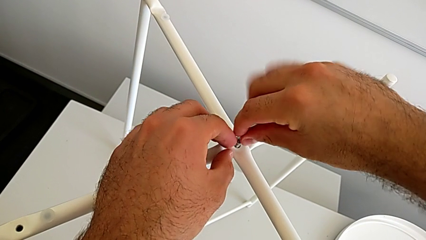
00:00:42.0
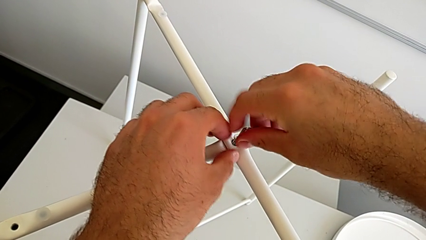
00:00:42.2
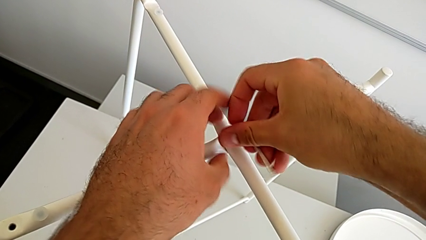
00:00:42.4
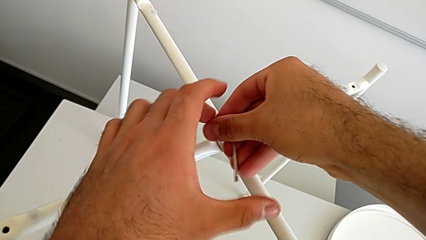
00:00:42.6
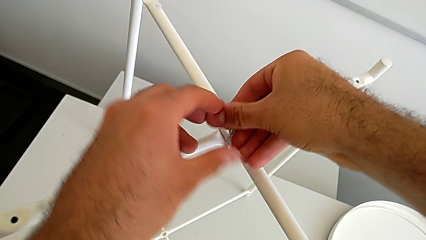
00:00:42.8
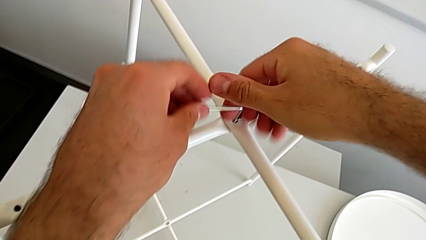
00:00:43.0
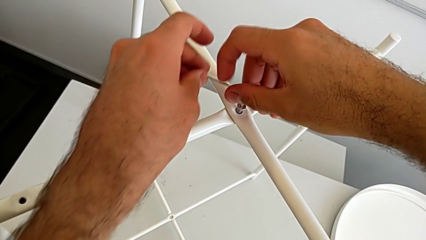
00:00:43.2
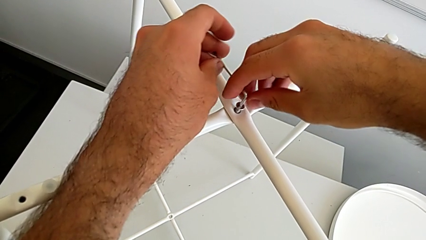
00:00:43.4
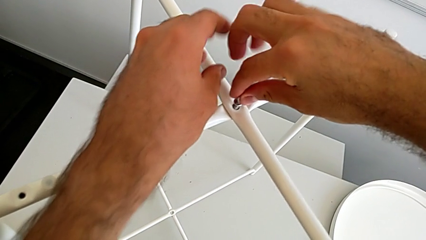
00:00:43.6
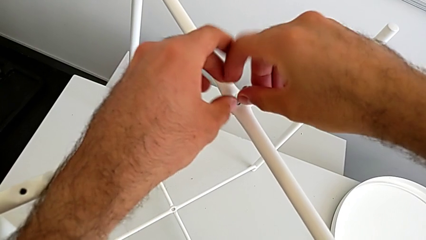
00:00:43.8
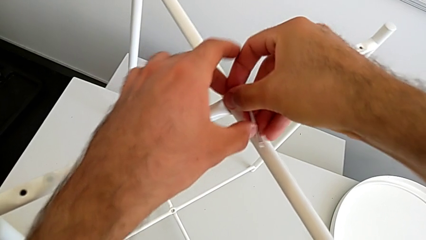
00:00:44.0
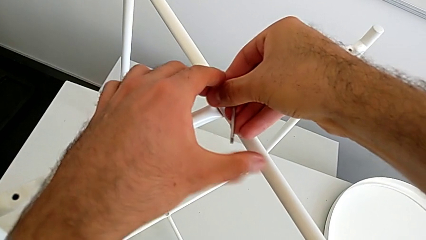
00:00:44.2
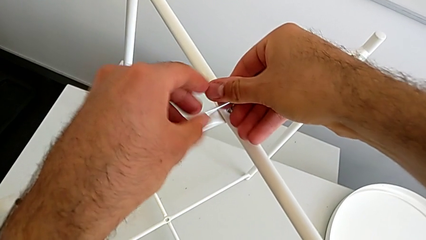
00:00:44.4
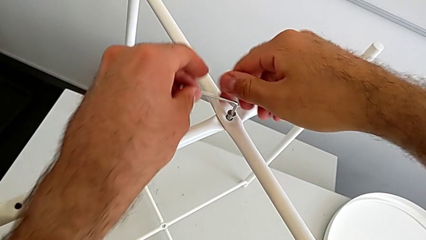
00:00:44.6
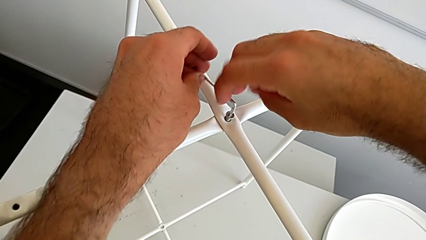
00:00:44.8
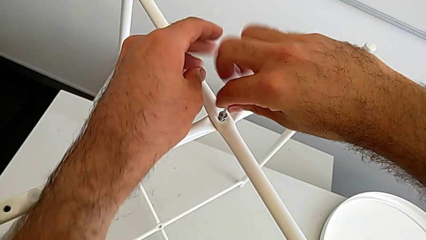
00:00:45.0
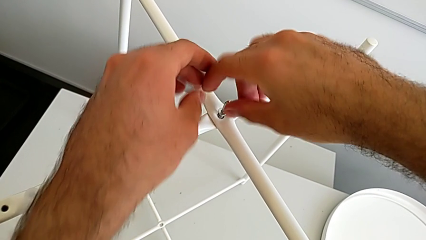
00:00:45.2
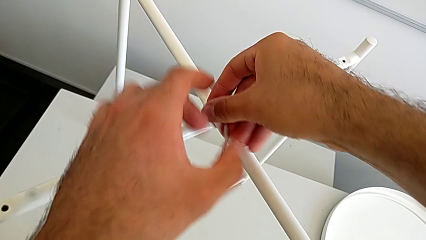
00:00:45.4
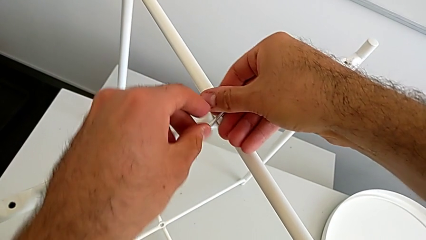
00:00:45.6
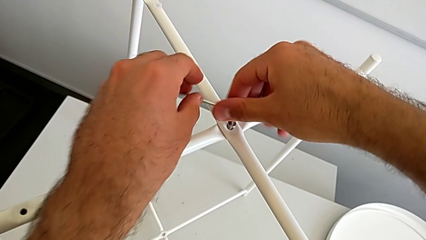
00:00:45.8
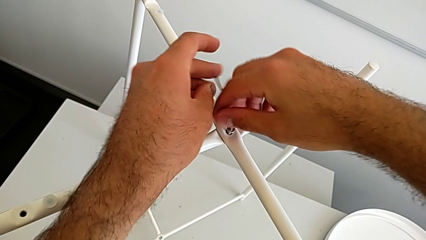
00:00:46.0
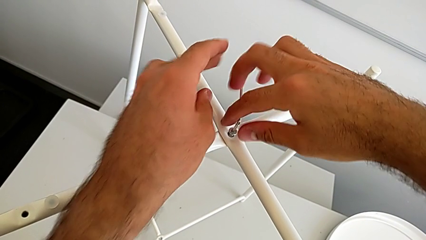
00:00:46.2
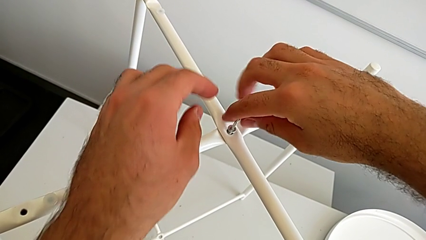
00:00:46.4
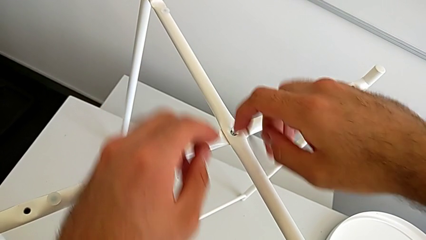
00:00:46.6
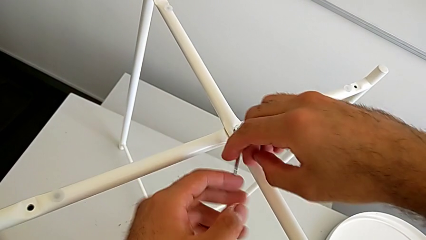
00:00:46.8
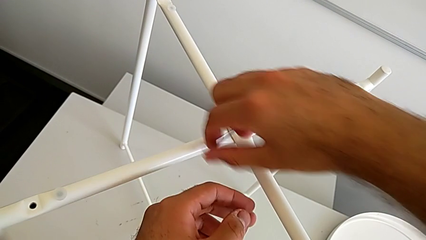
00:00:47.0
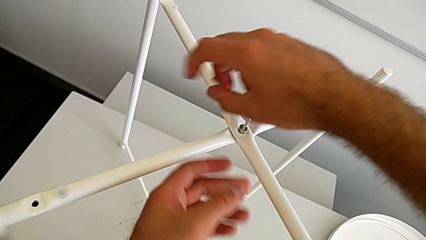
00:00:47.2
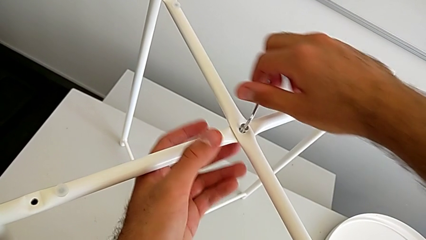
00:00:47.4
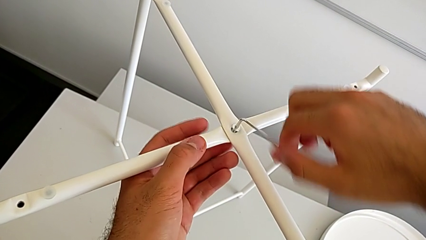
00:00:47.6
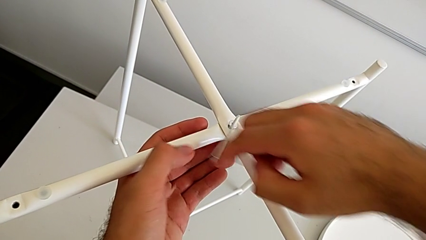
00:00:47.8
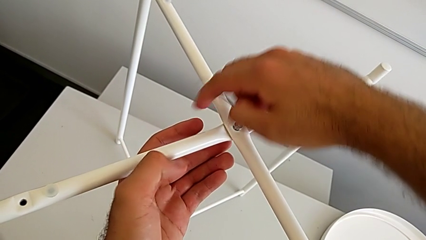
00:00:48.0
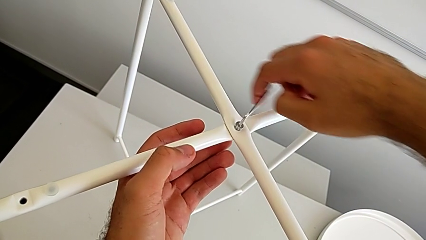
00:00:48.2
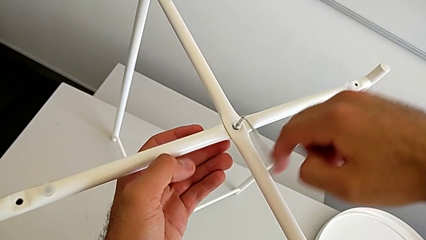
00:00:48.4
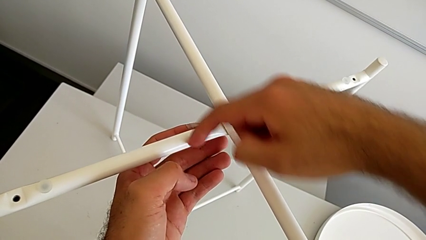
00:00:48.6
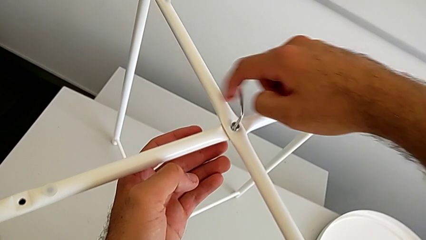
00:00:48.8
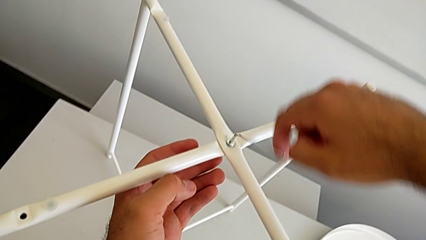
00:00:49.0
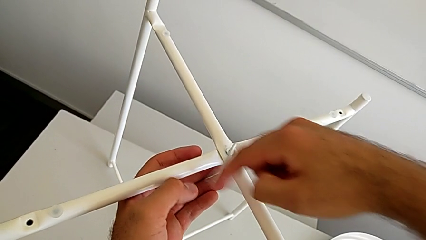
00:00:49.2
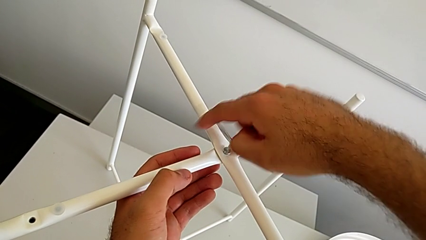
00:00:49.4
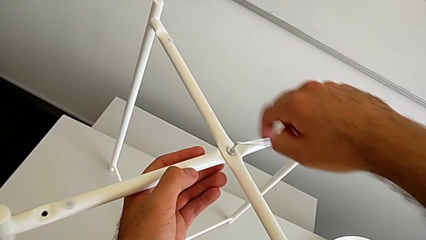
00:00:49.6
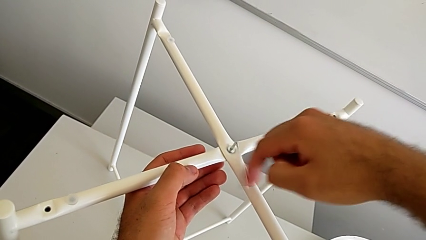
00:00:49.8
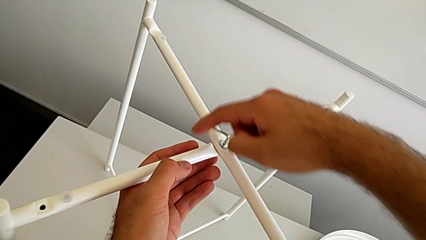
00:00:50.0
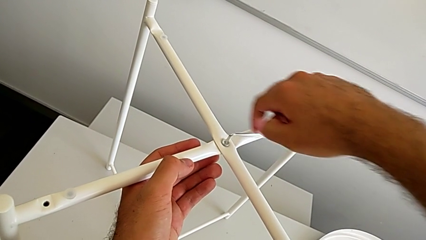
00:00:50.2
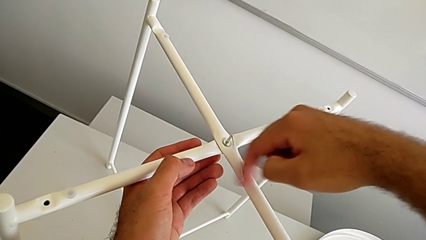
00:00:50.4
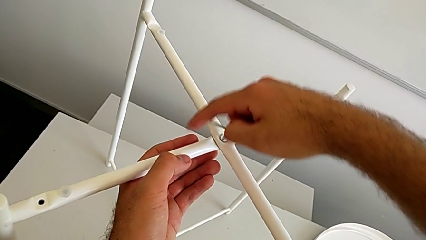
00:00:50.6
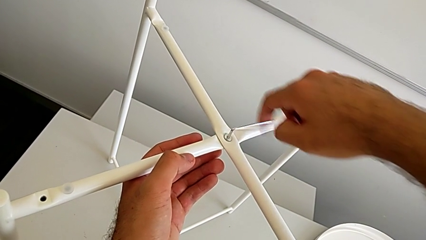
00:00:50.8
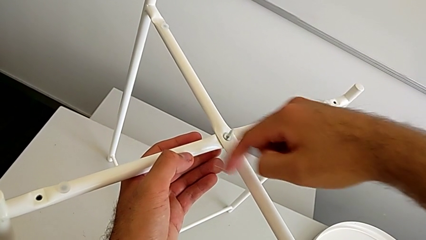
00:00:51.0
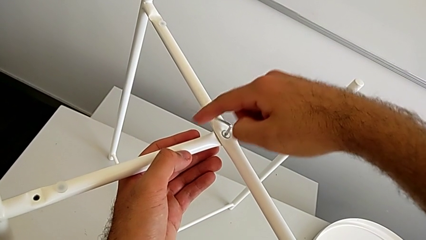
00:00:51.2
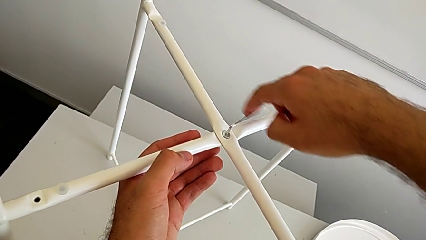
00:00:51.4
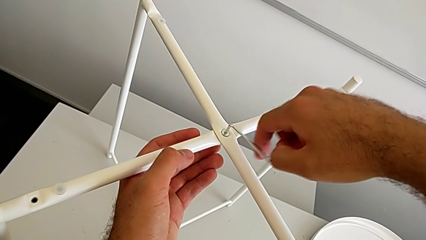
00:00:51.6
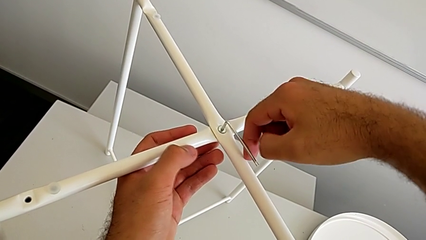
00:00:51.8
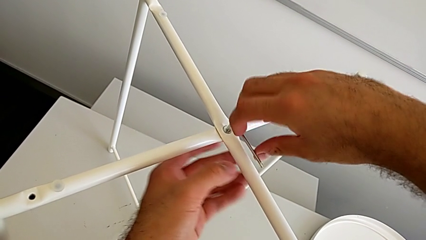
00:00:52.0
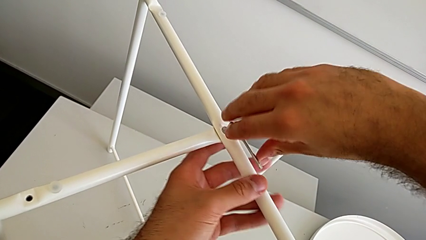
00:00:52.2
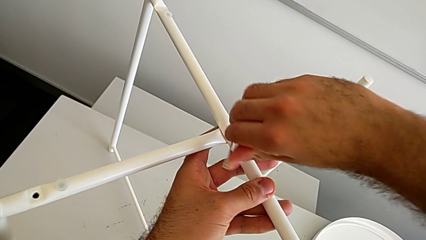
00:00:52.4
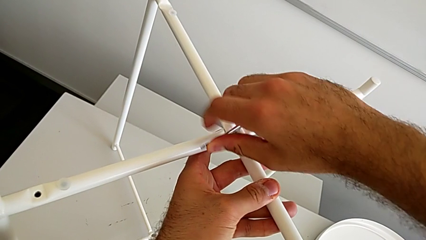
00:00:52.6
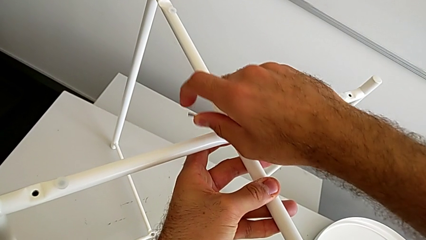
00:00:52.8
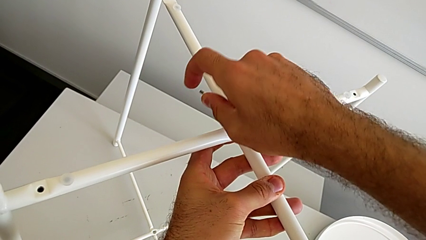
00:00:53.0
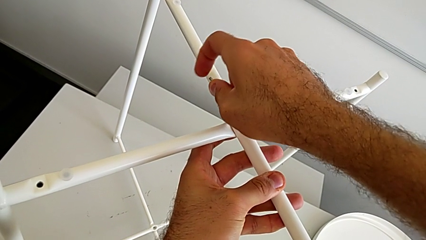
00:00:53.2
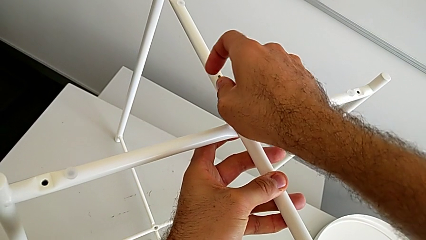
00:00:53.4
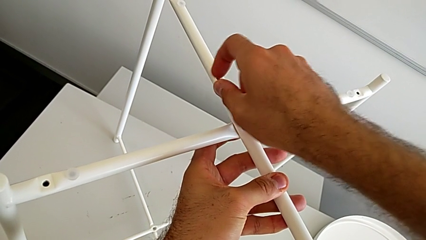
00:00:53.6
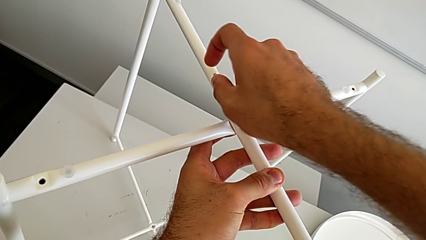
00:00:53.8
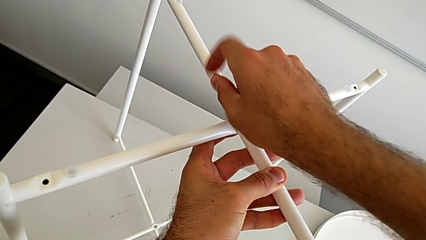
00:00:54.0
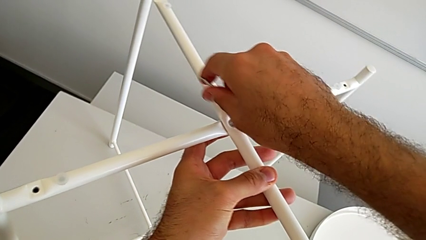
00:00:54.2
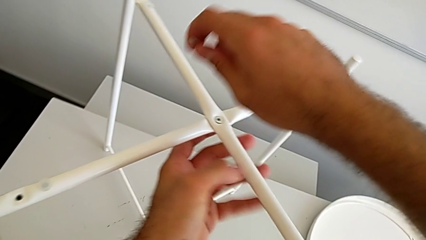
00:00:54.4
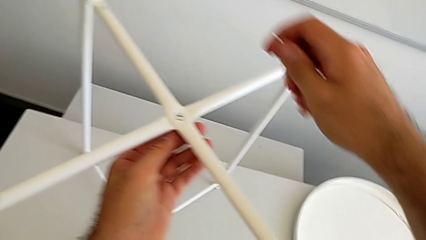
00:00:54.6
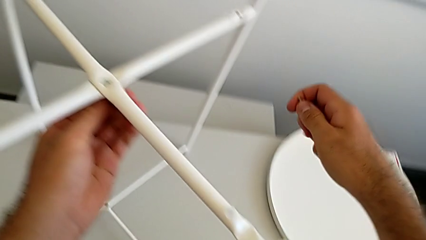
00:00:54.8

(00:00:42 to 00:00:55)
The camera wearer is screwing the hex socket head. They keep screwing the hex socket head and withdraw the Allen wrench.

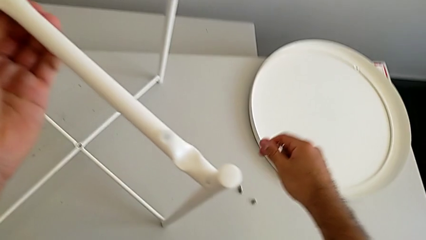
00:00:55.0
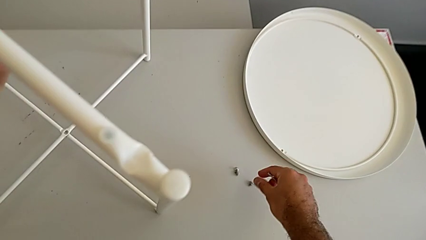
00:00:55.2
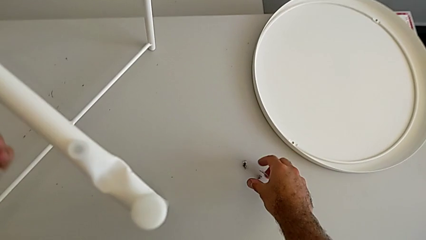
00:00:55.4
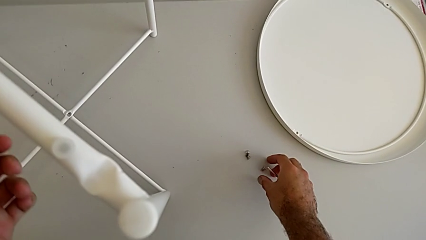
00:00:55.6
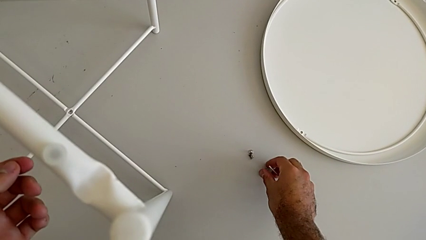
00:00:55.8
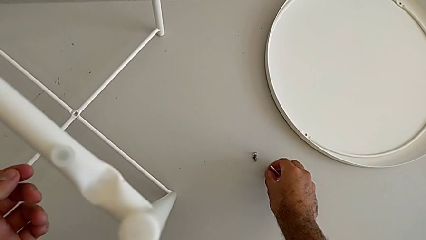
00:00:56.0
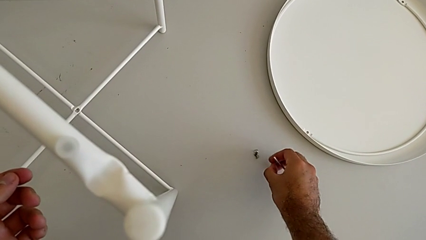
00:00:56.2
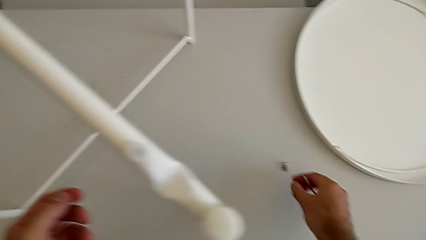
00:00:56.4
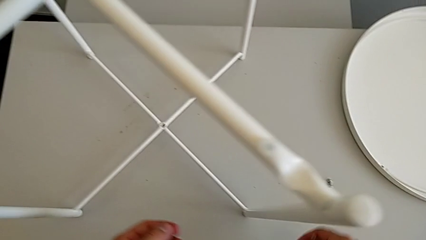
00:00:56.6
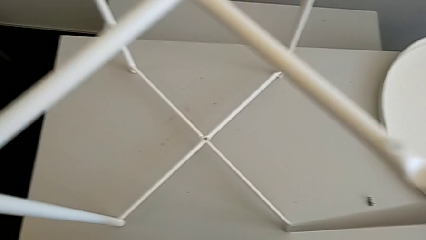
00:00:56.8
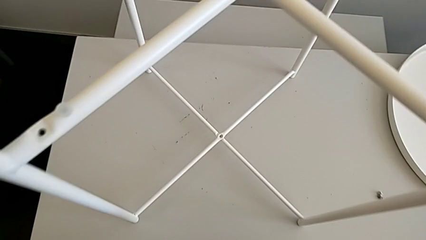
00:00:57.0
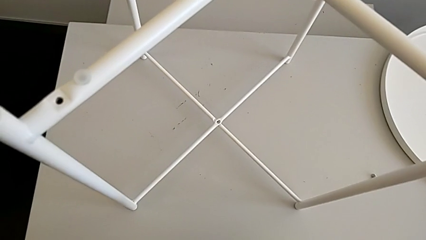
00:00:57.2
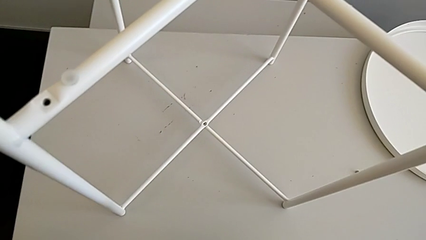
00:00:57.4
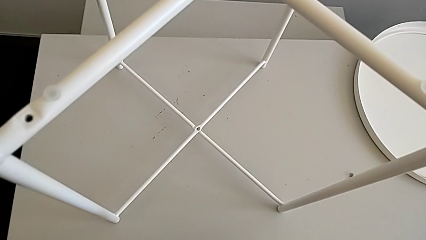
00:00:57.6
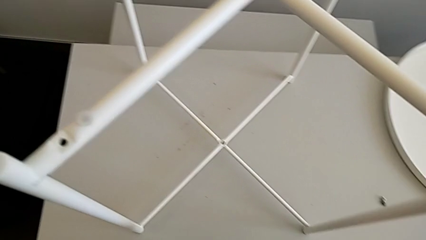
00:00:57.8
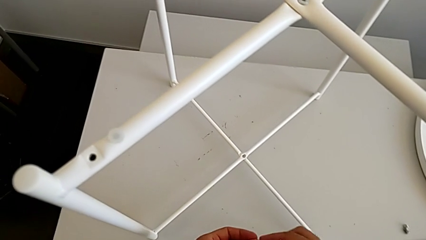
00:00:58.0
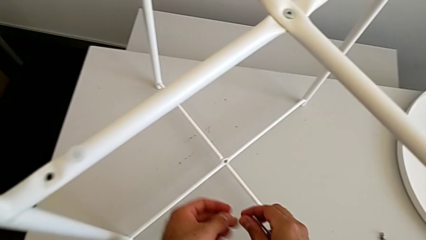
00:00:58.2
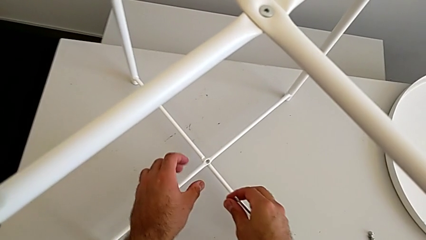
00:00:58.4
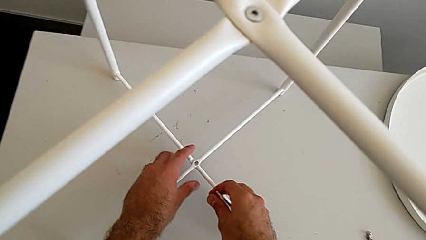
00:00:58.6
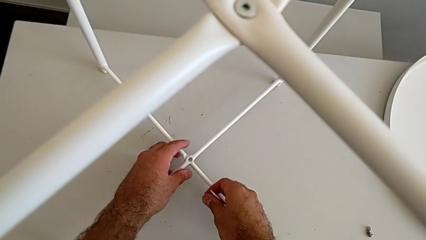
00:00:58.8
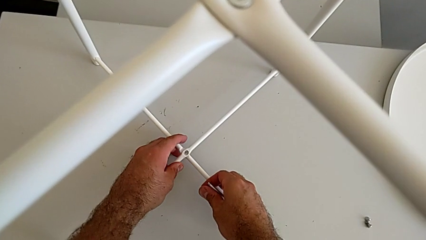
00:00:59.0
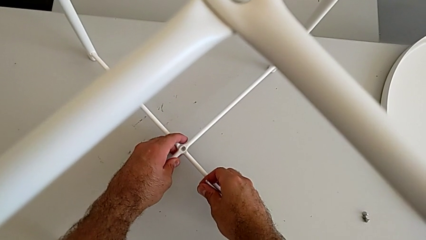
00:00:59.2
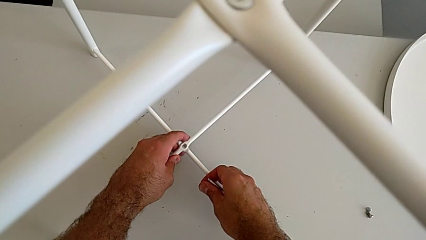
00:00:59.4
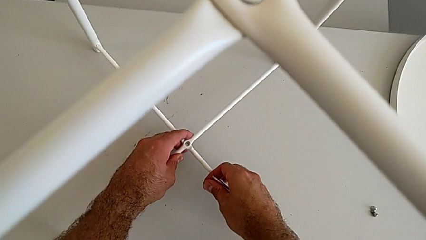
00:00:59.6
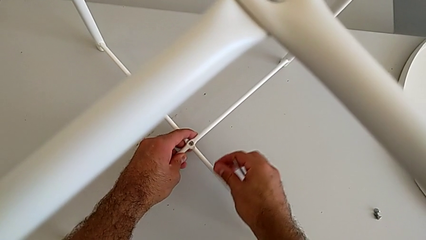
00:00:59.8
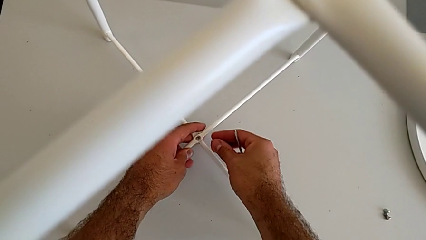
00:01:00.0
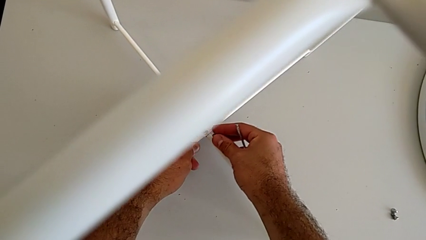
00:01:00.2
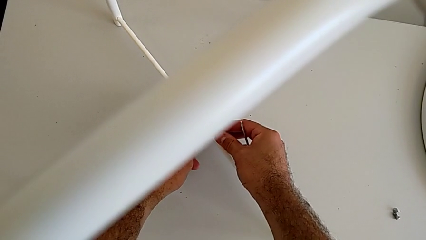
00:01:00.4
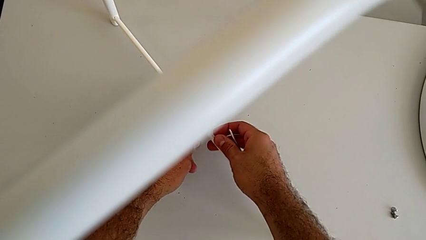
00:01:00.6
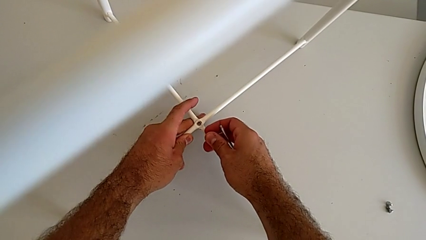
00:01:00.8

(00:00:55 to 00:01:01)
The camera wearer is assembling the bottom screw. They grab the bottom hex socket head, hold the hex socket head and align the leg.
